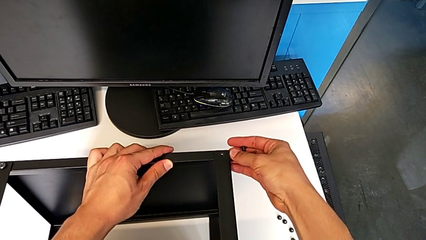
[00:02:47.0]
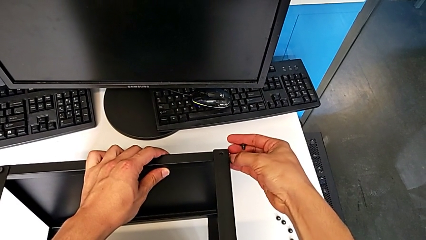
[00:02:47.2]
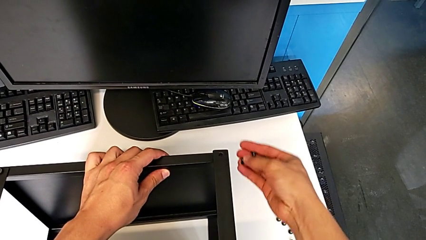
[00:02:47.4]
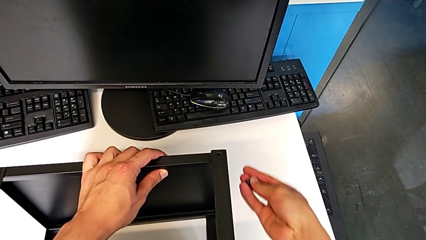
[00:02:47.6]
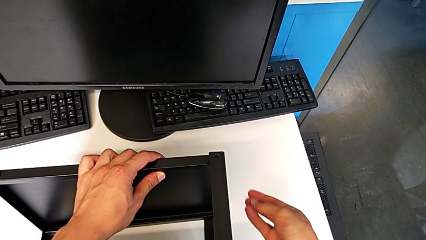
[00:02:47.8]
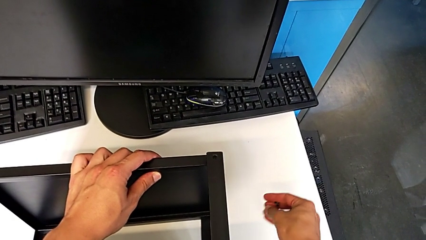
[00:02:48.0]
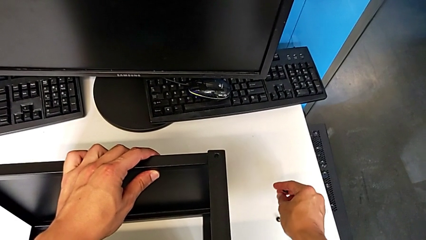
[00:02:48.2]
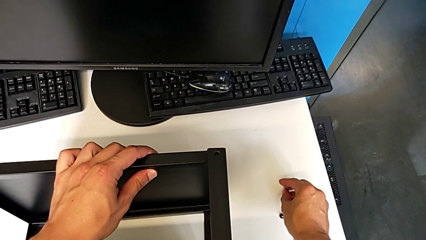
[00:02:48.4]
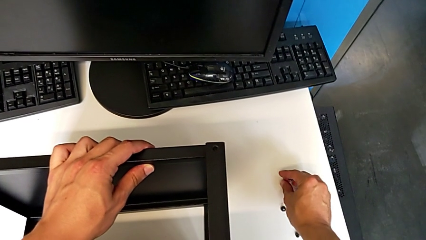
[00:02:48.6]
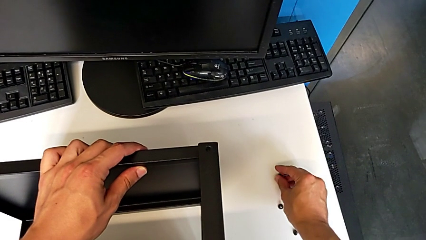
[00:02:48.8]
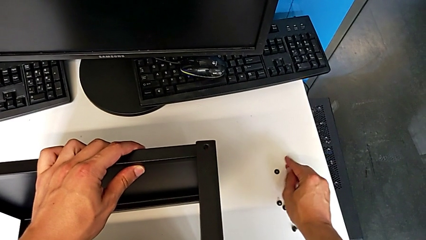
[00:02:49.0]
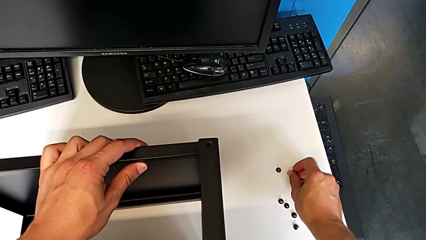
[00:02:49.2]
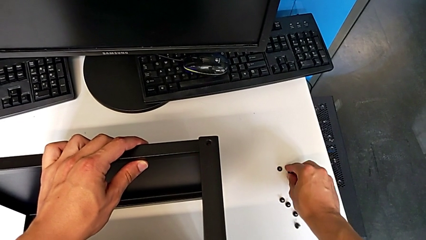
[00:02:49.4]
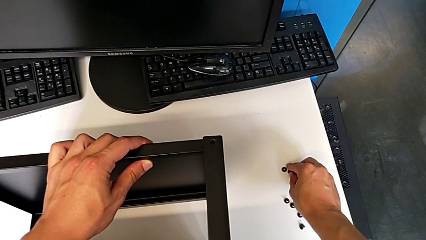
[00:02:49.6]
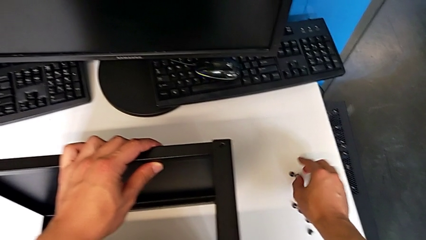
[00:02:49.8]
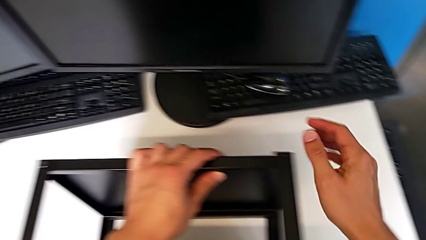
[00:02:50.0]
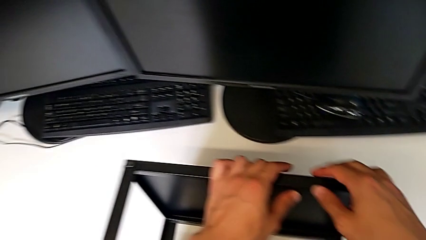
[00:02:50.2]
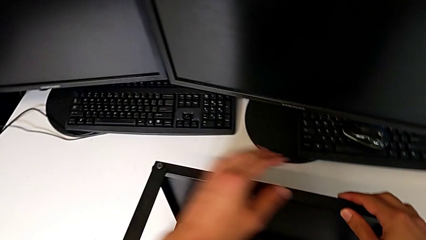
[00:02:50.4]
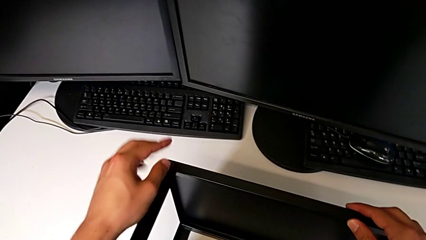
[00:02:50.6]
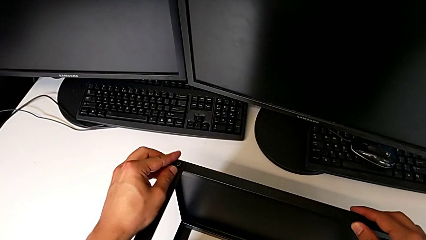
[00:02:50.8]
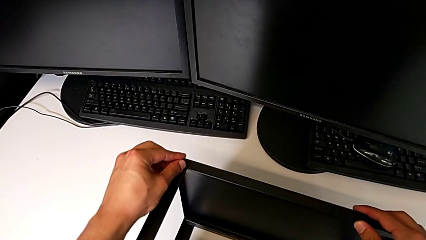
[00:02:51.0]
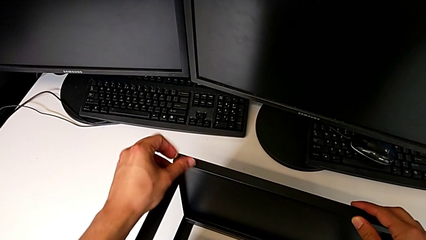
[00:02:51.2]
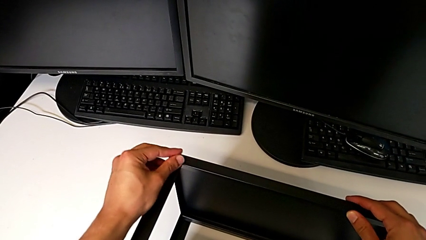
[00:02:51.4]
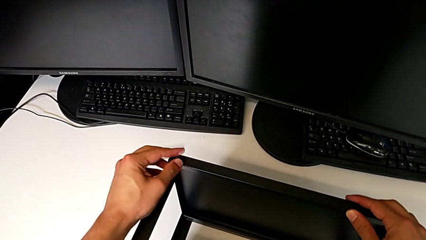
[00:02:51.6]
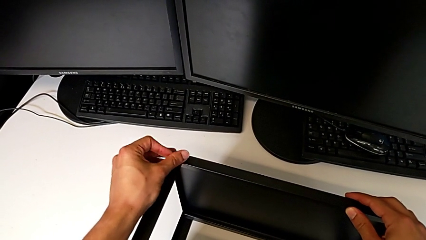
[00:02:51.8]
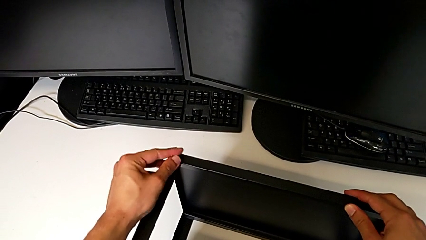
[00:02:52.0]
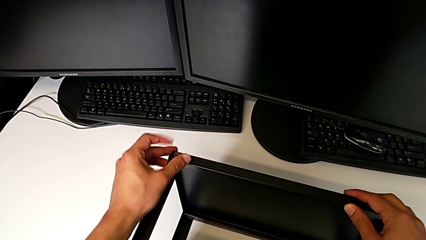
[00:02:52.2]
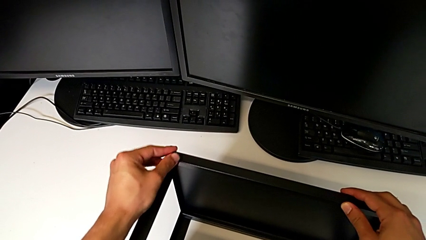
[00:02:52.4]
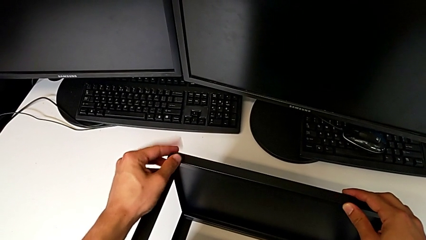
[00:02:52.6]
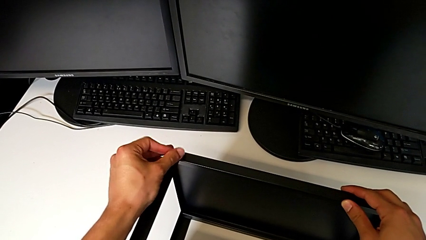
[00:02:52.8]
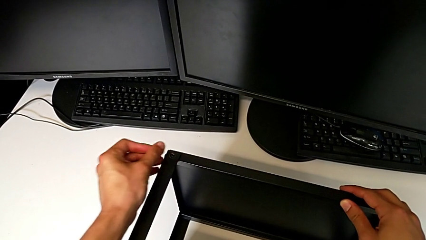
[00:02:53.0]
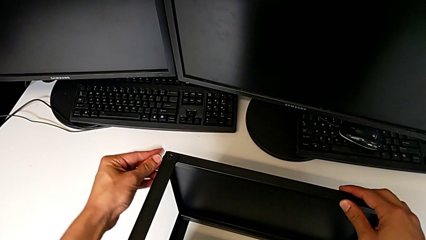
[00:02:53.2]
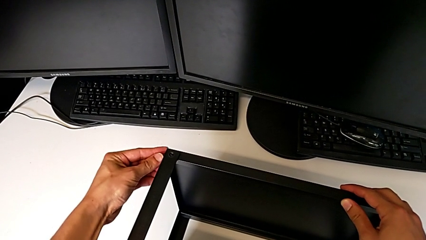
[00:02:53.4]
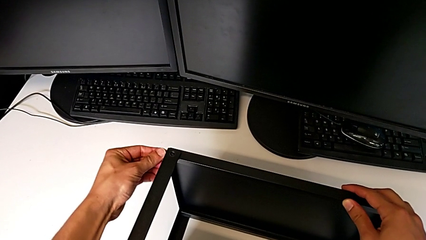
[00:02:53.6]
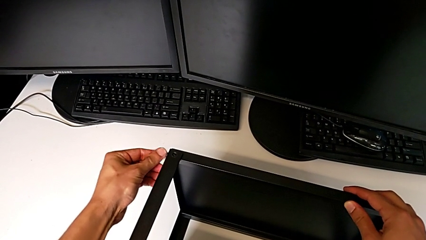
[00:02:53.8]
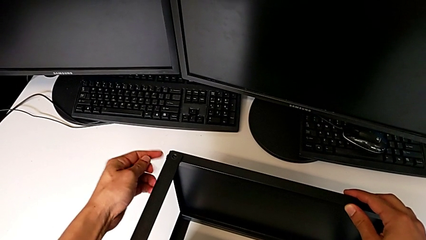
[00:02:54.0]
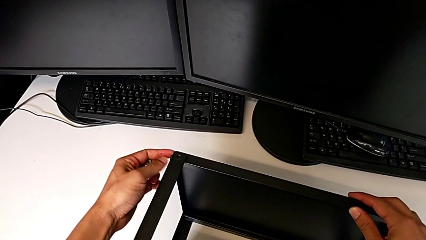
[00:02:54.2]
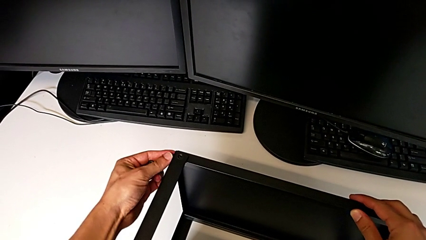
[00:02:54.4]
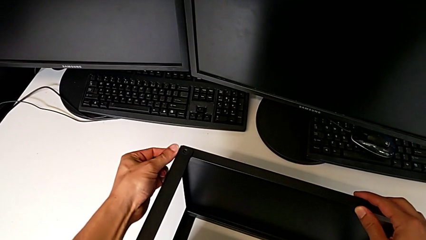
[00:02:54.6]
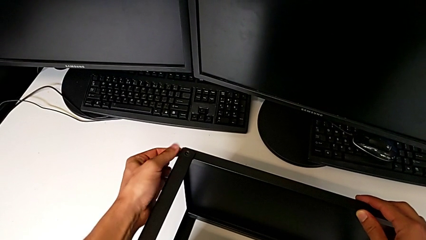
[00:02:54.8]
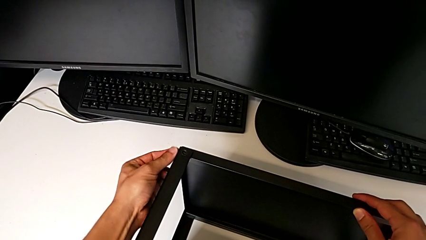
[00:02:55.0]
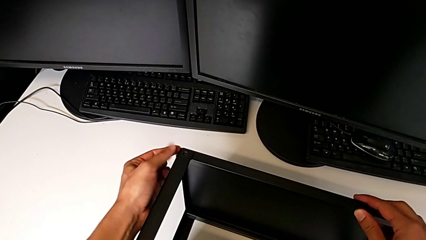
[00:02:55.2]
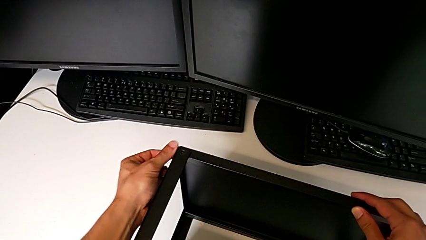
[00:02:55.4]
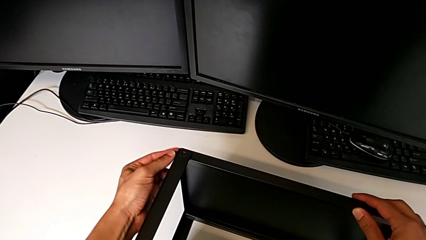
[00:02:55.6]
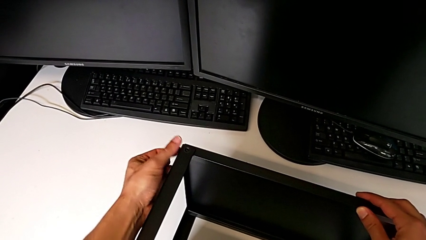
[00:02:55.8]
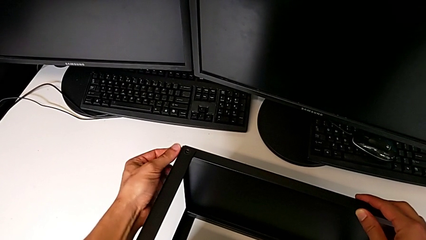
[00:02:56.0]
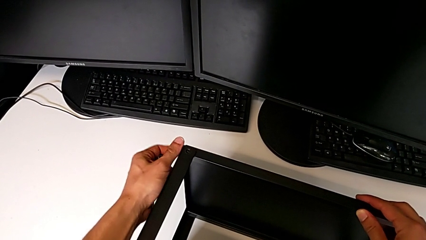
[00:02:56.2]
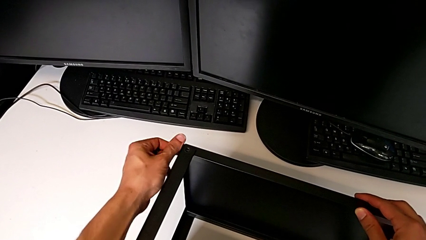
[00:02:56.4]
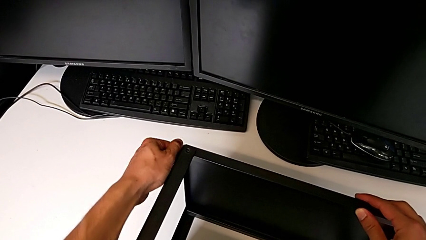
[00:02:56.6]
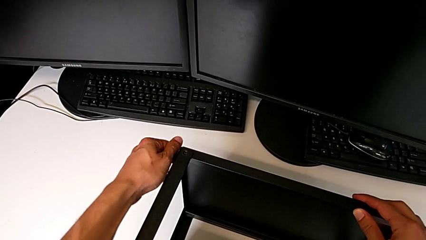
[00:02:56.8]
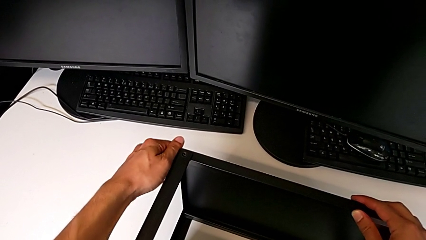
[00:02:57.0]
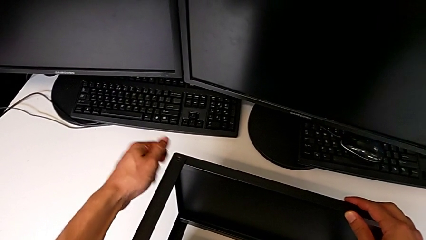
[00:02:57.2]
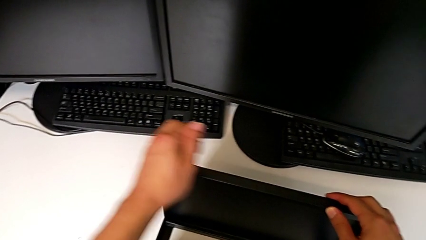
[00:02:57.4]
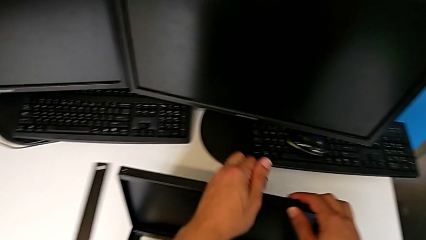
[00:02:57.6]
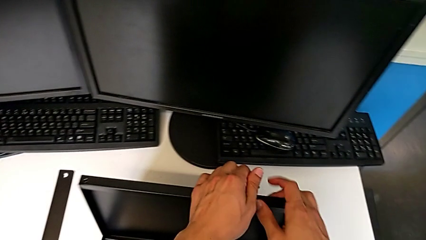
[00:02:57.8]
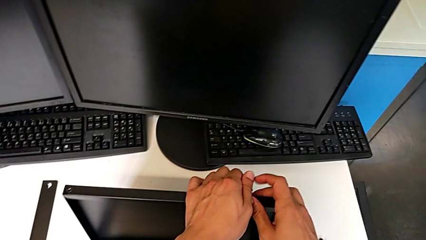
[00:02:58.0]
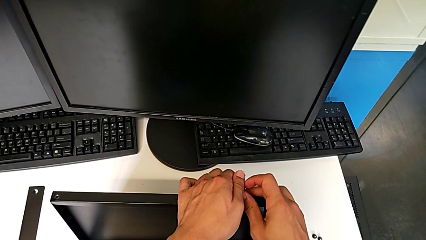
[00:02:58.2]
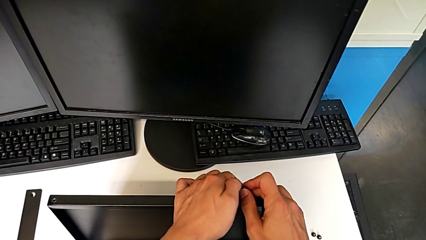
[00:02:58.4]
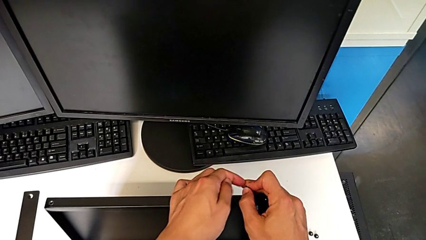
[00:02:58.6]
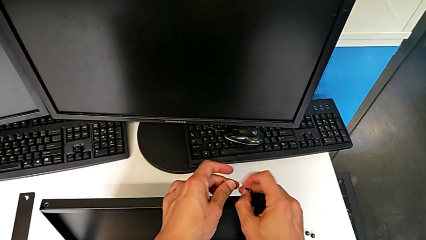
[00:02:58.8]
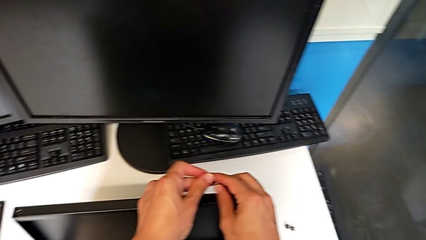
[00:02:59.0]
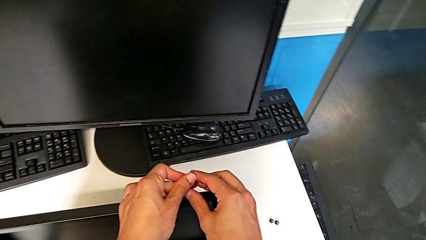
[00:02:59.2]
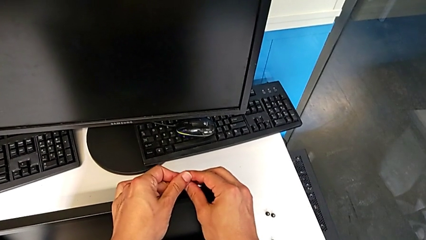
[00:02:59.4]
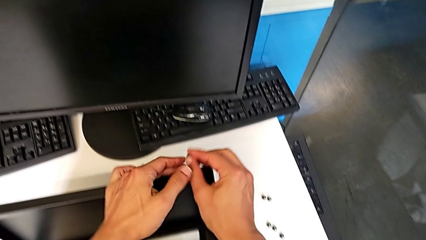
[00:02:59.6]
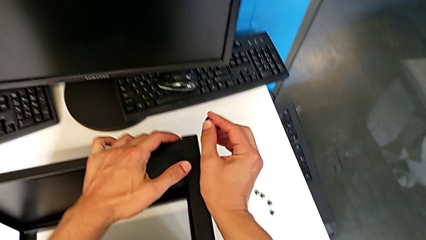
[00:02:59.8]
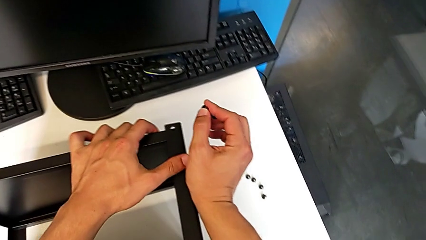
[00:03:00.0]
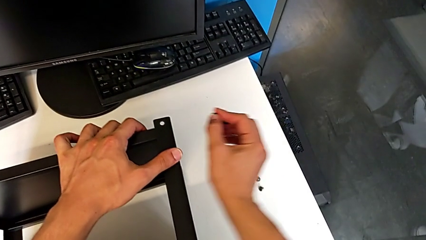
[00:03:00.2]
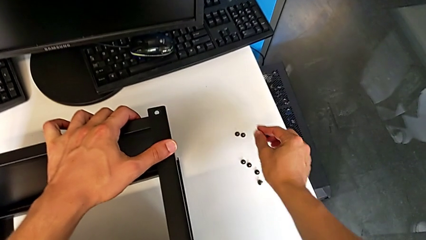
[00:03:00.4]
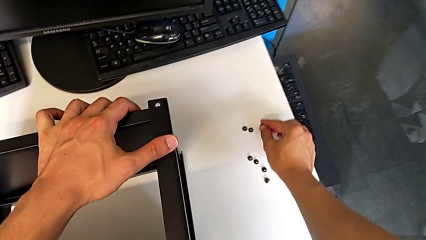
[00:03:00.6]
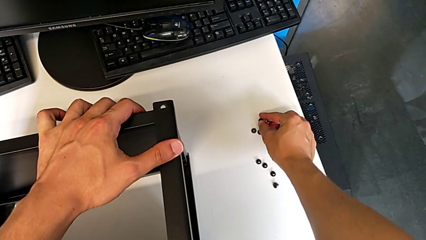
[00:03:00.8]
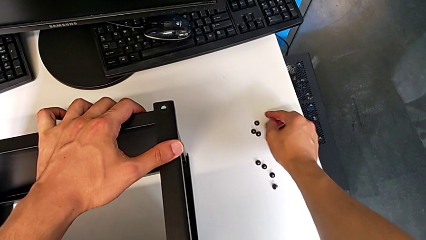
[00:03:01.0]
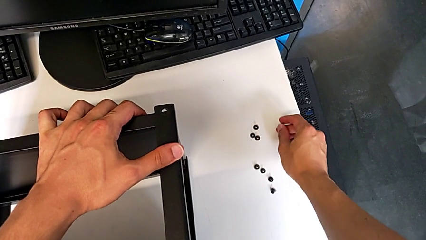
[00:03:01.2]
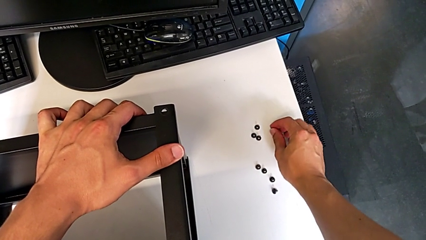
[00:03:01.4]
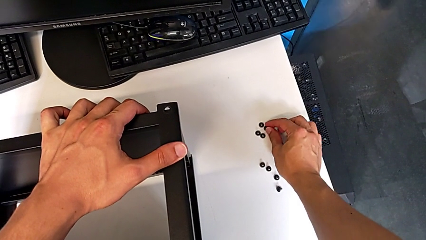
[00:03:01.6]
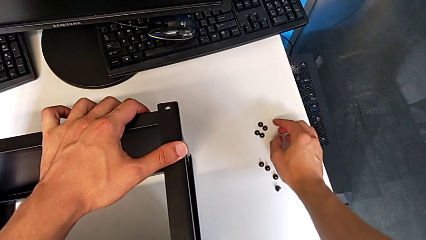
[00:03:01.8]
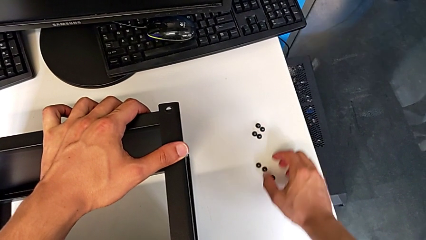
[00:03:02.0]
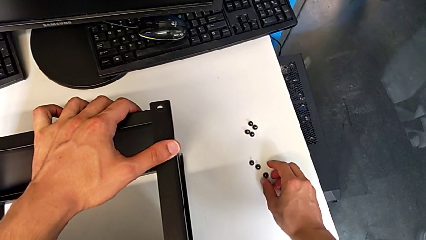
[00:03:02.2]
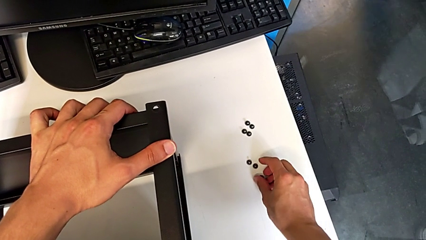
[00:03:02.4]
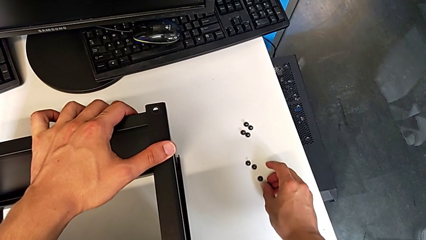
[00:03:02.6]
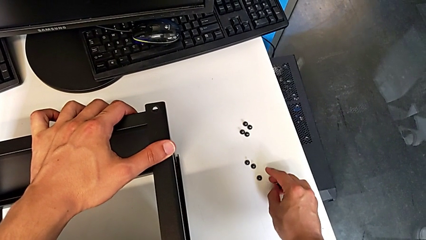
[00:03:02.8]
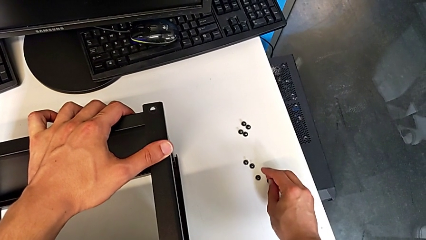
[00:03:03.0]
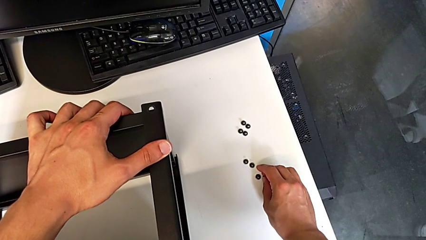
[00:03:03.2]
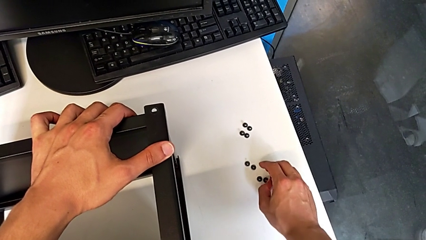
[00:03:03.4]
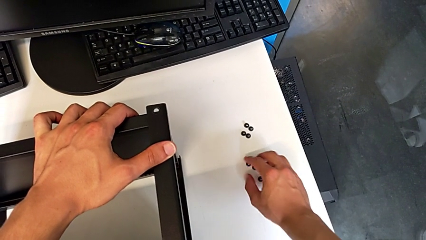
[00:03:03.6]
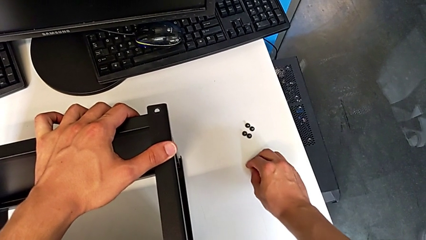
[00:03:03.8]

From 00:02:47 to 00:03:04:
The camera wearer is disassembling the table top. They disassemble the hex socket head, place it, approach it, unscrew it, disassemble it, unscrew it, disassemble it with the left hand, grab it with the right hand, place it and align it.
